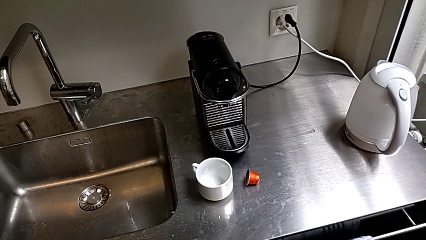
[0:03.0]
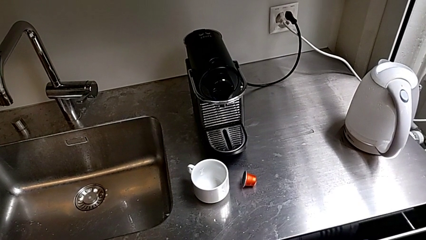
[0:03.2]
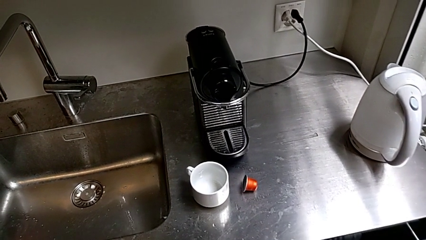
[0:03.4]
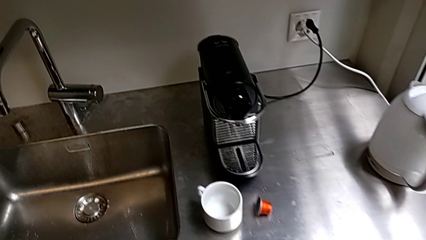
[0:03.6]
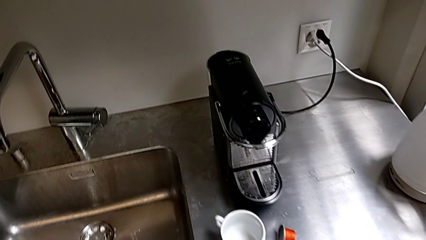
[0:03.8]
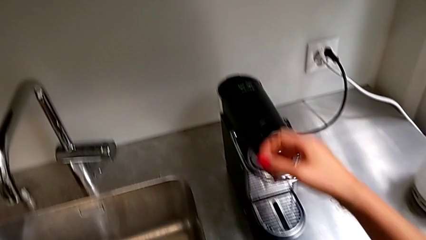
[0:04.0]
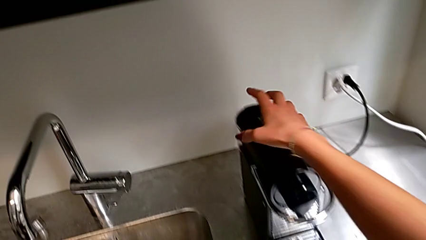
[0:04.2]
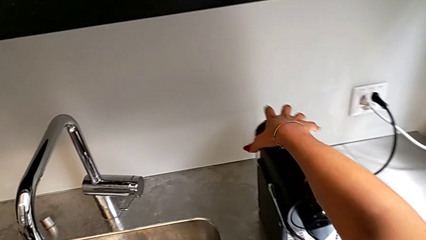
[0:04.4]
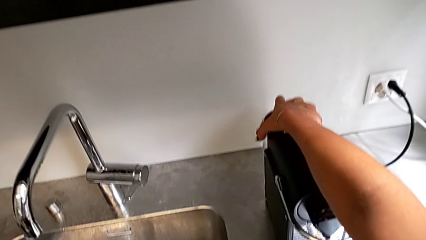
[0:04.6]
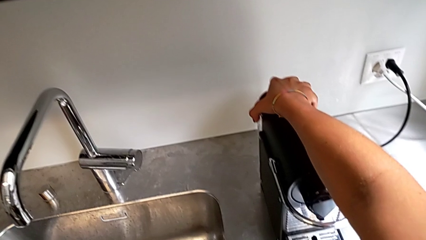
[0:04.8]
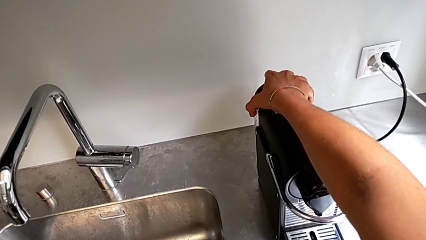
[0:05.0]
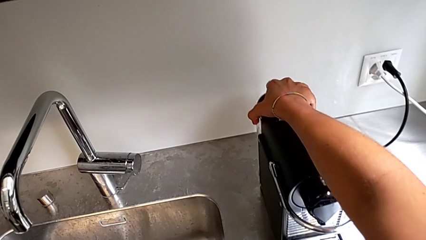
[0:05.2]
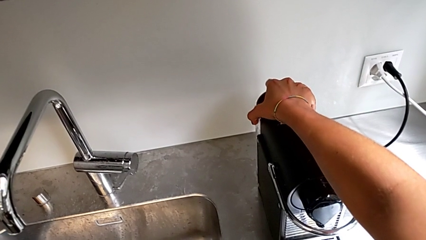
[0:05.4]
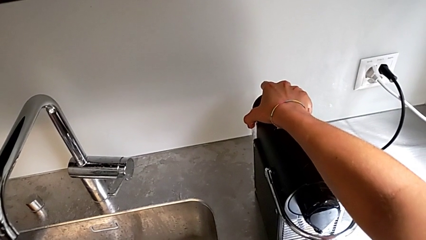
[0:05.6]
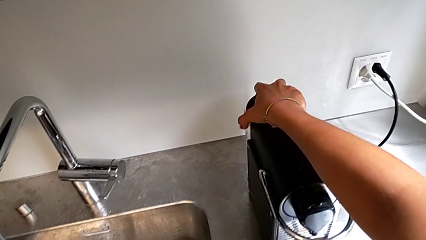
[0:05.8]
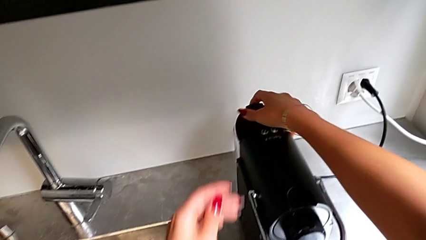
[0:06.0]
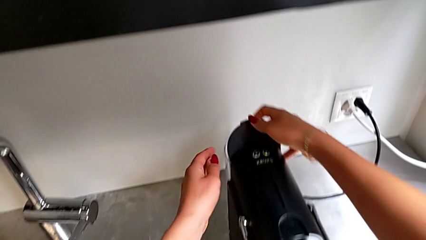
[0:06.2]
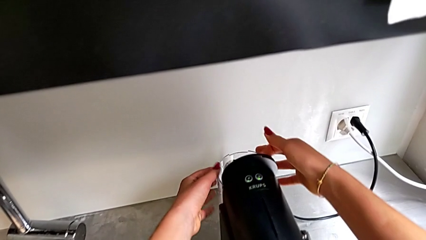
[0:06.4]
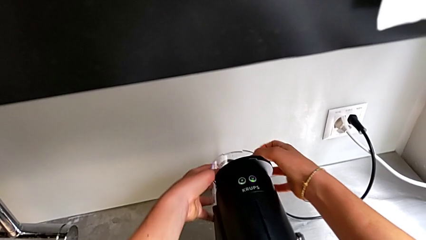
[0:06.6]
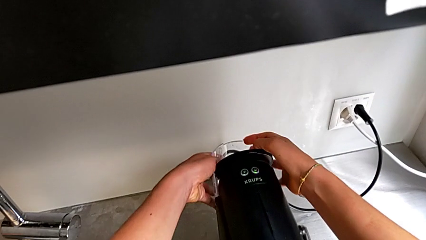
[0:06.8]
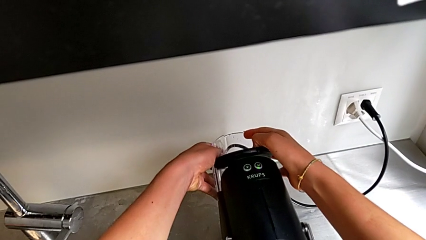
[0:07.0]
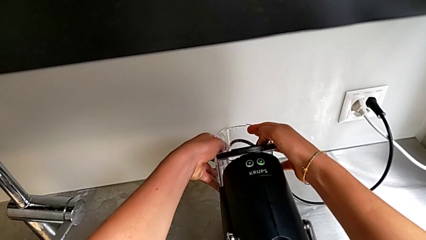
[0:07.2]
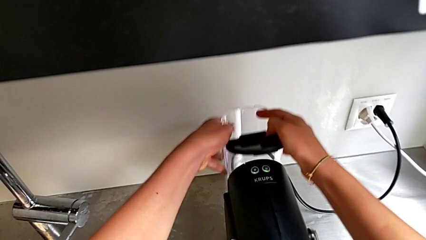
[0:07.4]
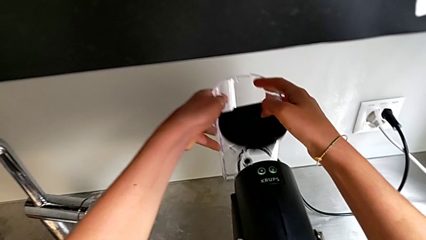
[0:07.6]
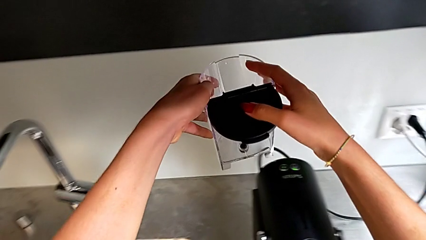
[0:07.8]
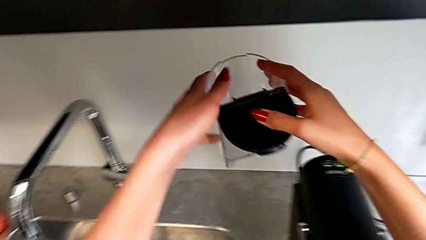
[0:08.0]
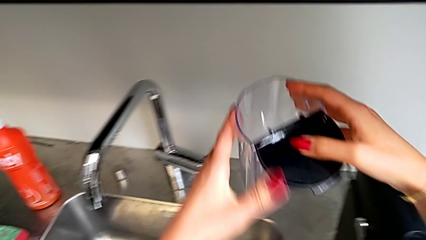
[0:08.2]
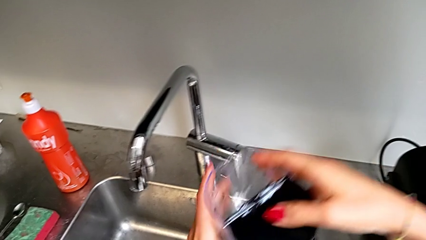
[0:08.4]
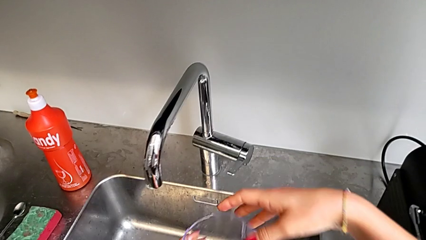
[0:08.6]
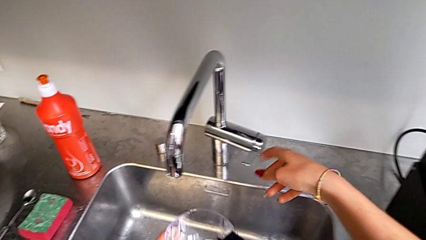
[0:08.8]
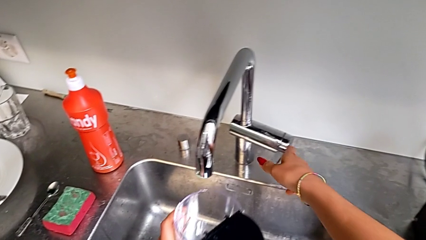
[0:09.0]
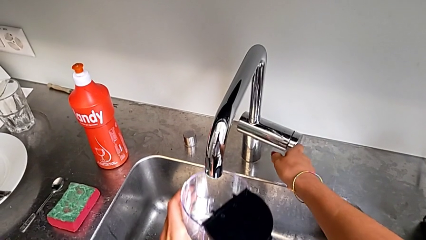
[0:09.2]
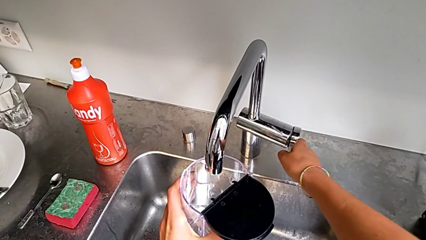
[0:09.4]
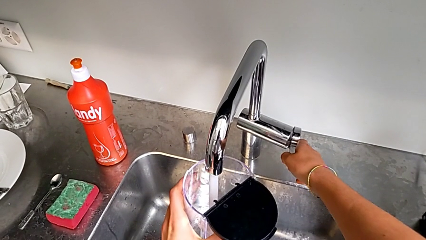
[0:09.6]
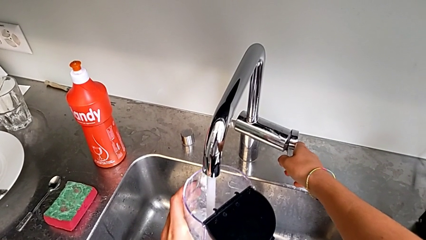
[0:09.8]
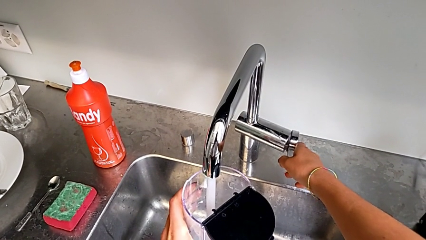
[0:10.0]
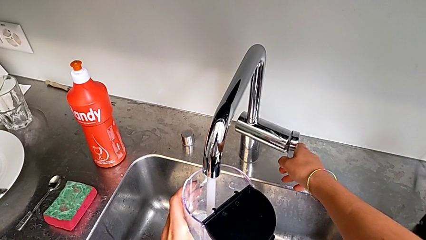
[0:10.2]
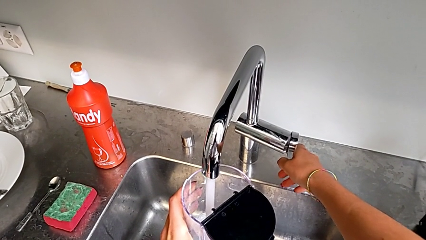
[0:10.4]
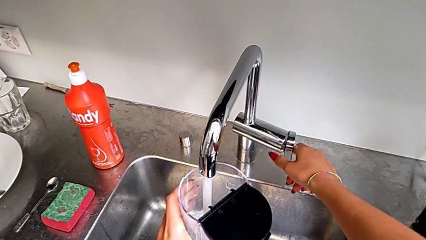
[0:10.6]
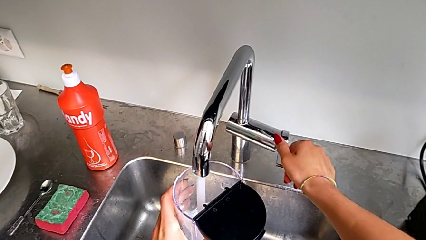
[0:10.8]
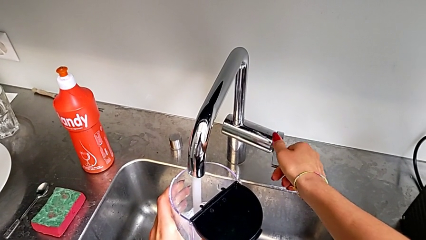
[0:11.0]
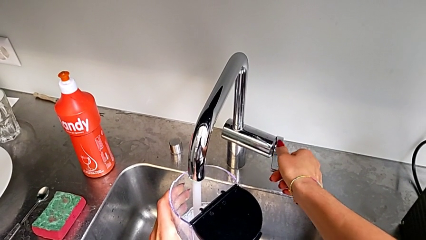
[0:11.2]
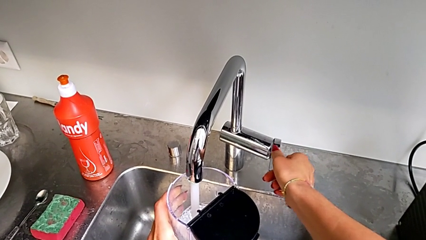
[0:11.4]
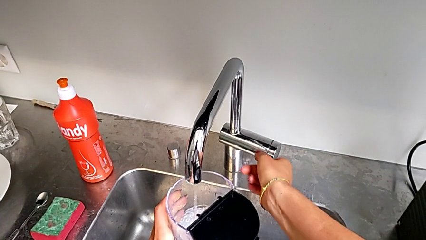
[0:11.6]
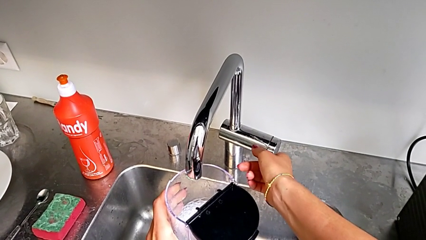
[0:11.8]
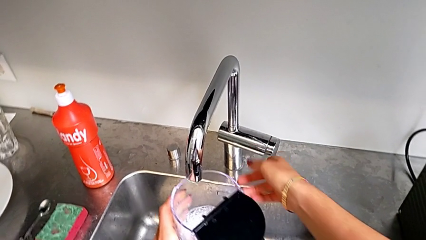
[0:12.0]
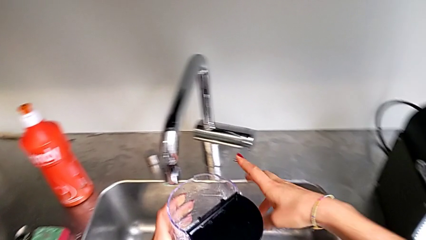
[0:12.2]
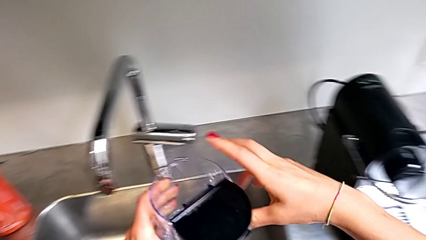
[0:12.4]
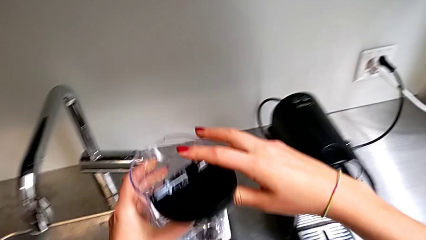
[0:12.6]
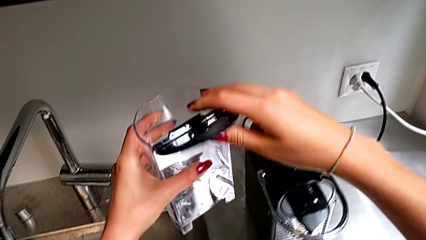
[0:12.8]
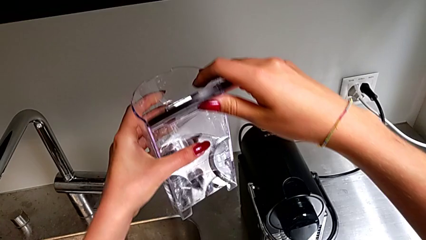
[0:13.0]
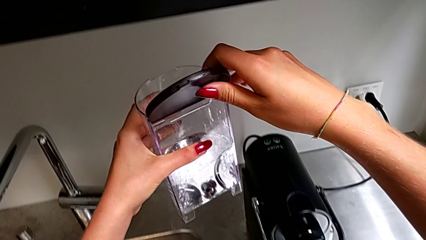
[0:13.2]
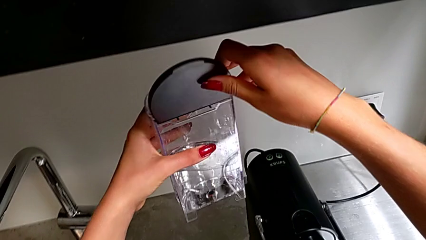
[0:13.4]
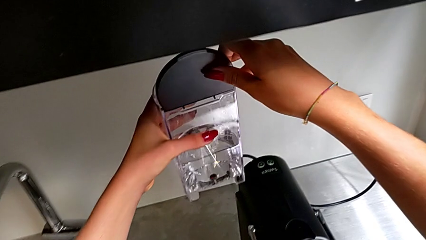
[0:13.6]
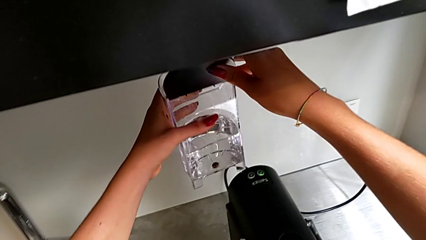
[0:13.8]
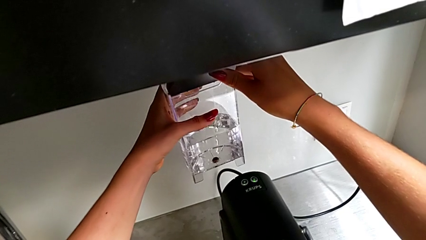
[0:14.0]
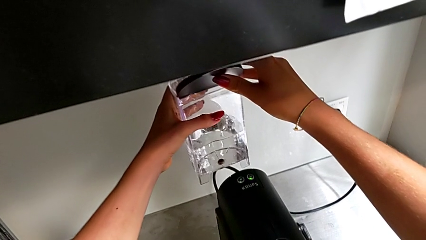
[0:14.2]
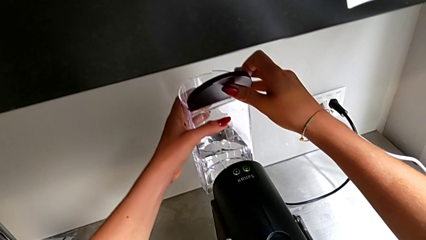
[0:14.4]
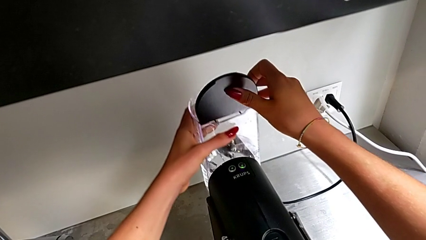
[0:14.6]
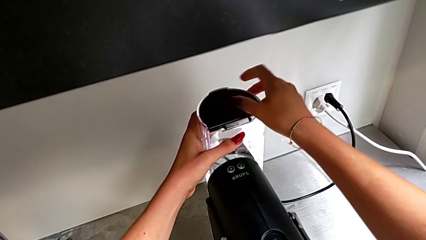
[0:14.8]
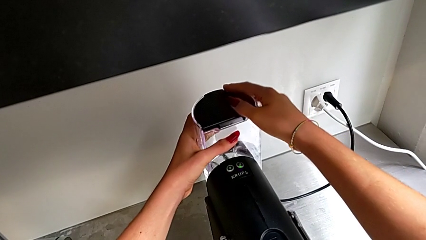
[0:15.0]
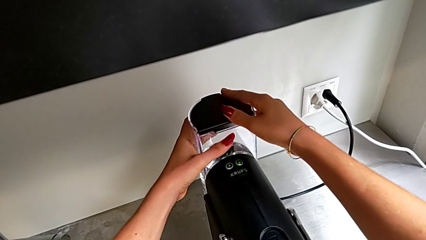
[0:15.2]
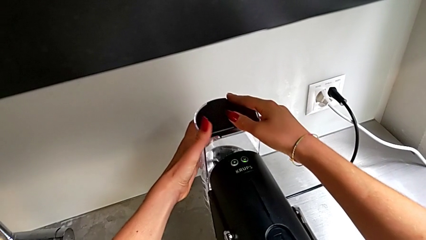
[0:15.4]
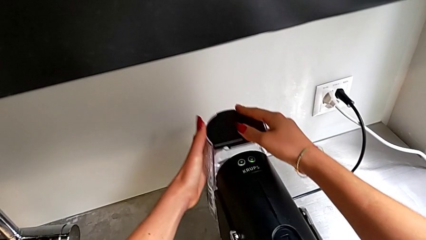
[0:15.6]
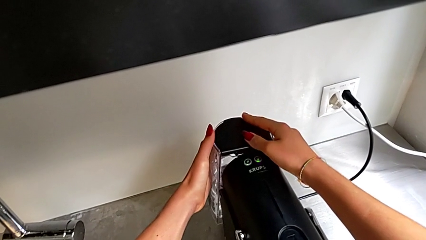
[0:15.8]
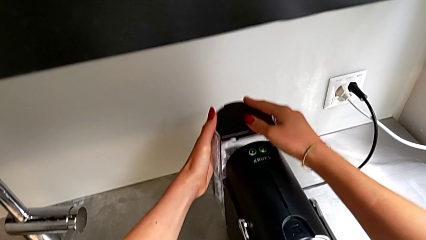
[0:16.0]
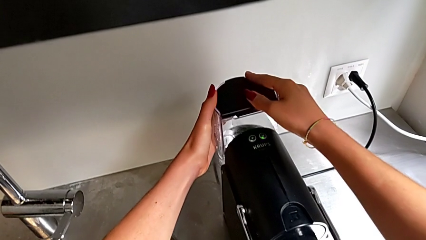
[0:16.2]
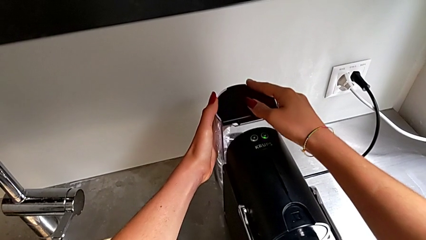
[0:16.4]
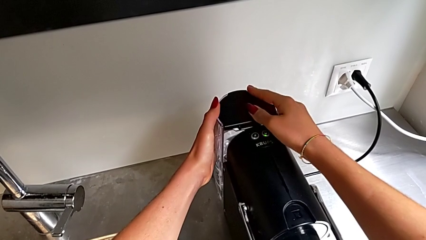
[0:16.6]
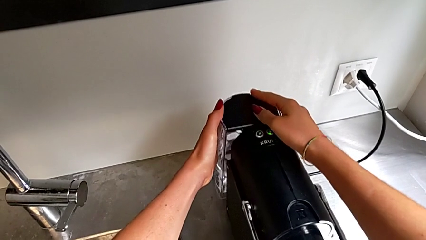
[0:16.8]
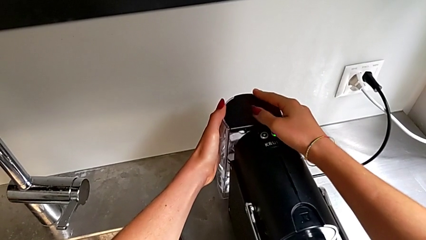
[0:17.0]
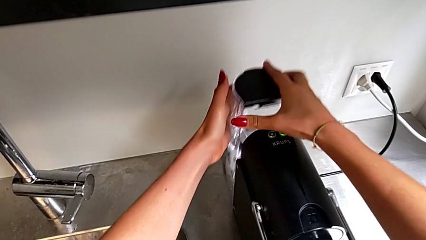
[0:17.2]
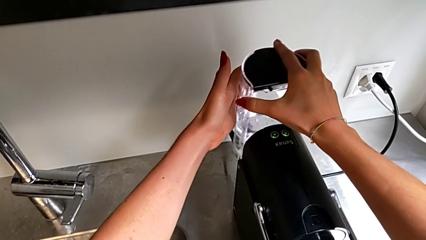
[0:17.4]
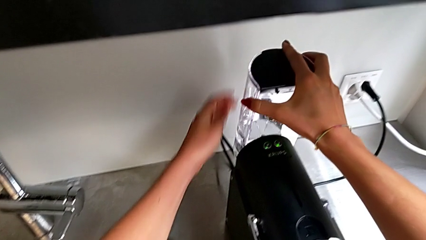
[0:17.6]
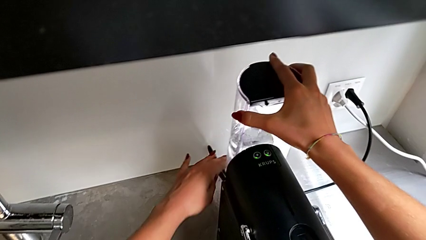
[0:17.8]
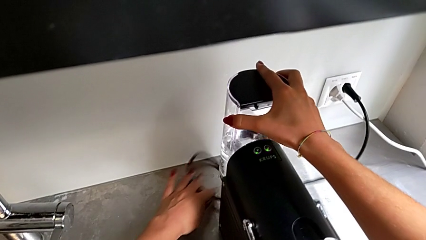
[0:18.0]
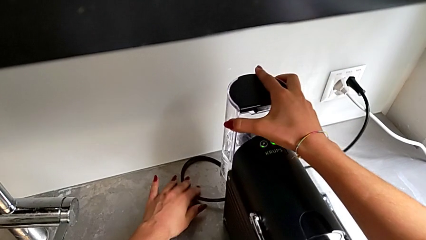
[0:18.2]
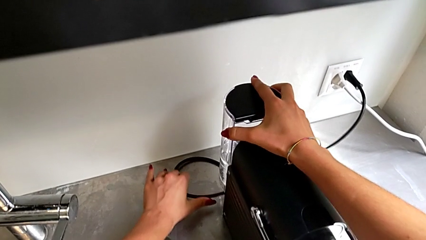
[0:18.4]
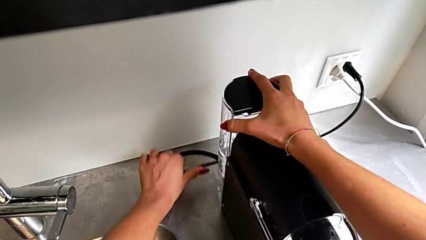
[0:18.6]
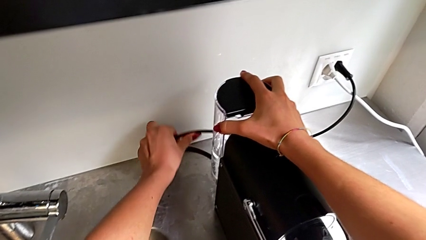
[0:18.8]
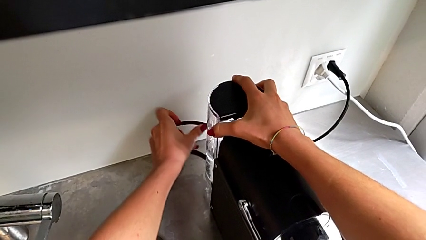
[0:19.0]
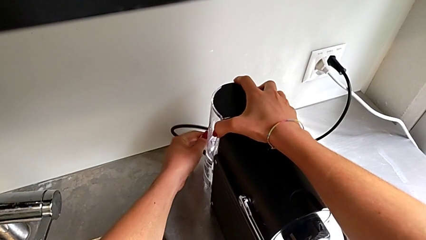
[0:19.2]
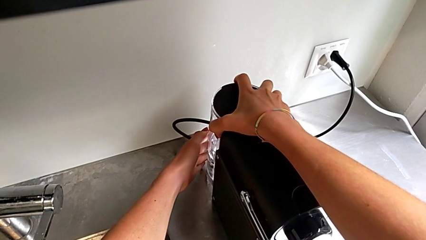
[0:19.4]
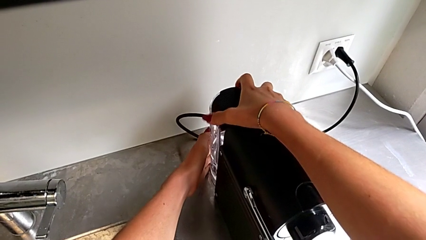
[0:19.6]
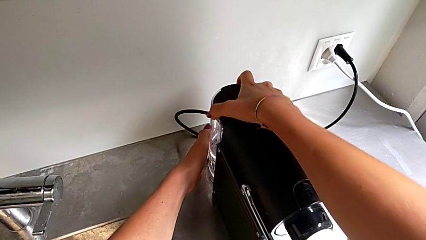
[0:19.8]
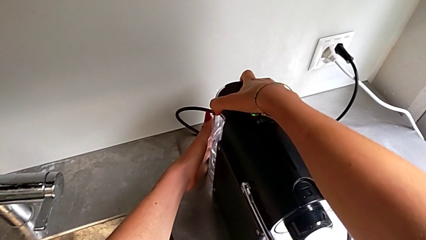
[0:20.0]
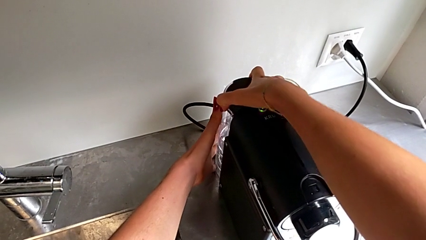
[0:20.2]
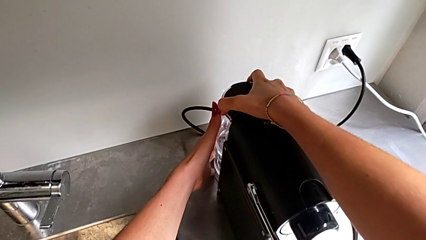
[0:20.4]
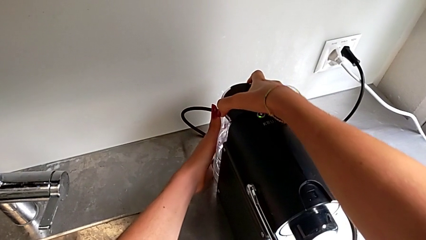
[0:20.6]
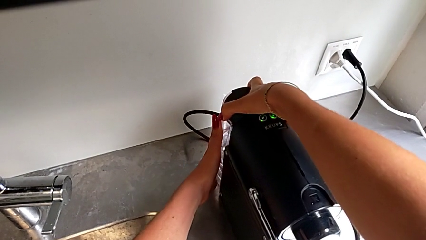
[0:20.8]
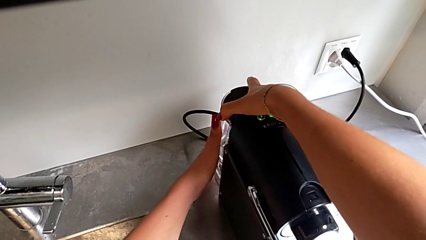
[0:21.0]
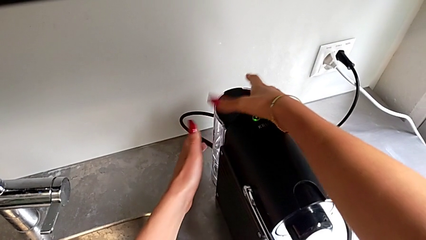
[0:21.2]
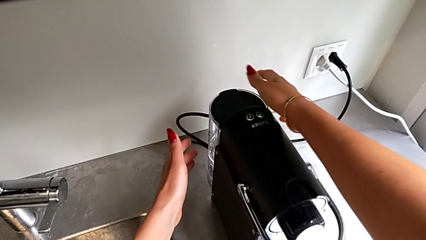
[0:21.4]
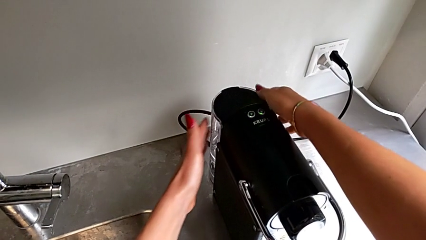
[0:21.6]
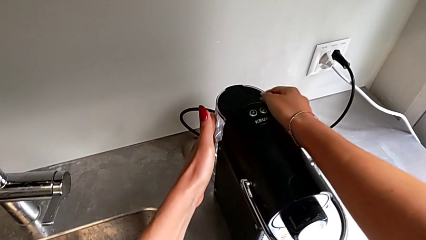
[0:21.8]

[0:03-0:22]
The camera wearer is adding water to the water container. They withdraw the black, back water container, load the water container inside, lift it and begin to insert the back water container.
